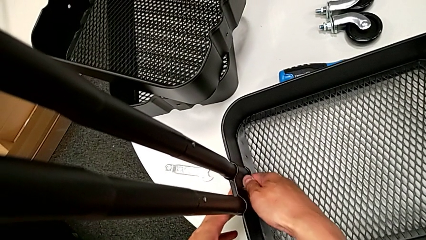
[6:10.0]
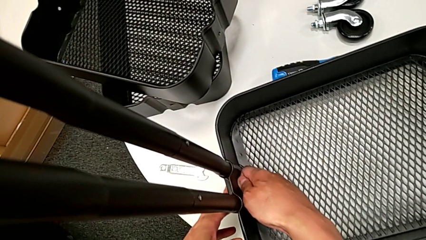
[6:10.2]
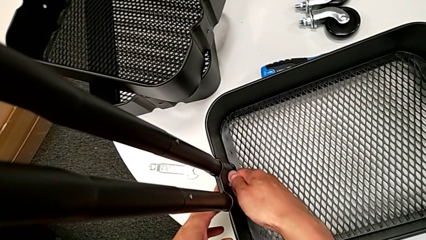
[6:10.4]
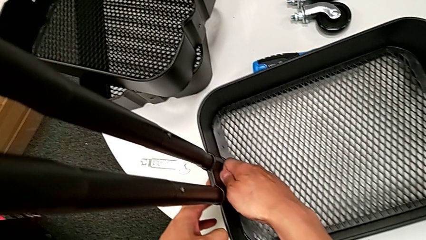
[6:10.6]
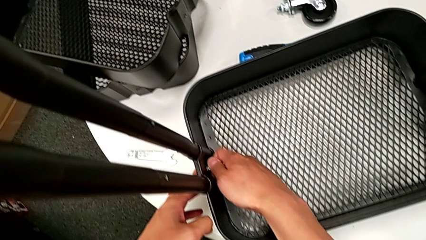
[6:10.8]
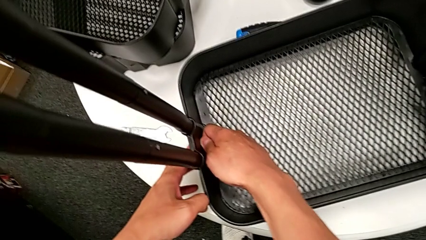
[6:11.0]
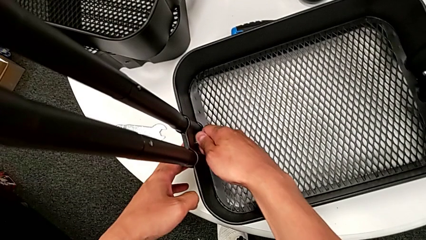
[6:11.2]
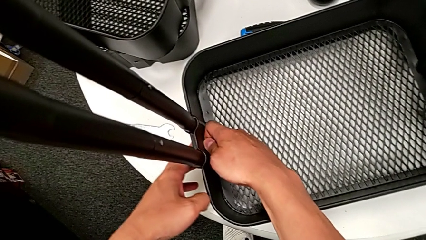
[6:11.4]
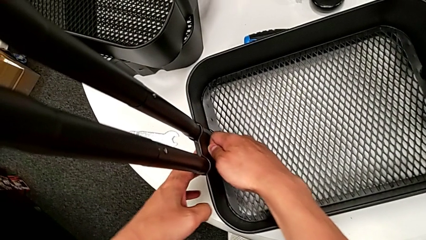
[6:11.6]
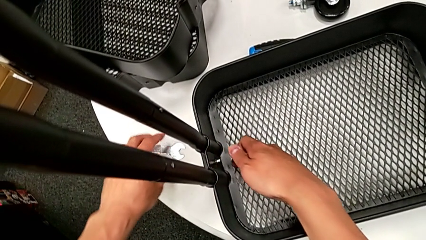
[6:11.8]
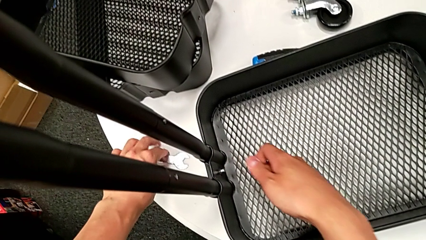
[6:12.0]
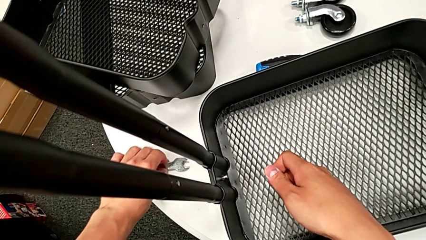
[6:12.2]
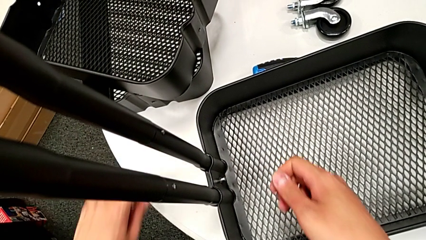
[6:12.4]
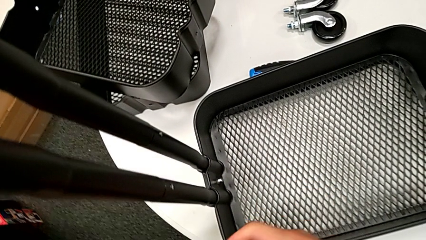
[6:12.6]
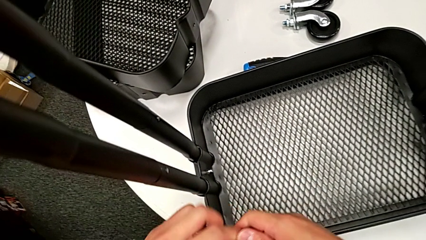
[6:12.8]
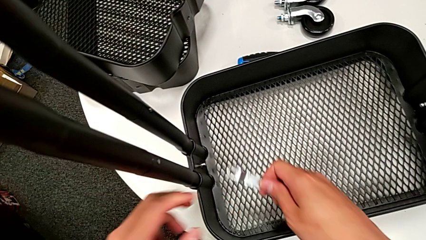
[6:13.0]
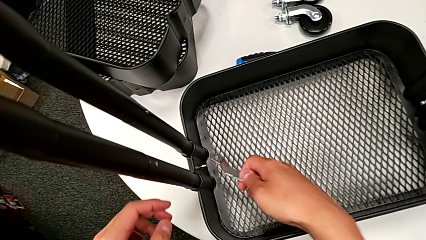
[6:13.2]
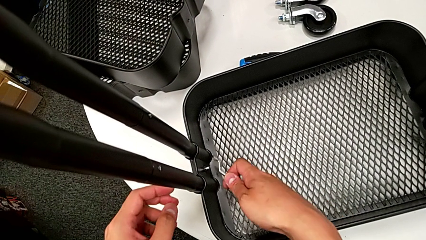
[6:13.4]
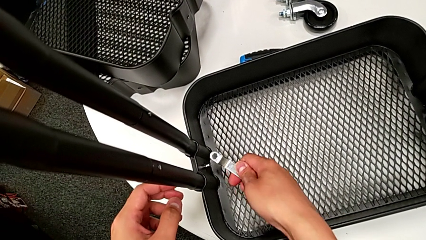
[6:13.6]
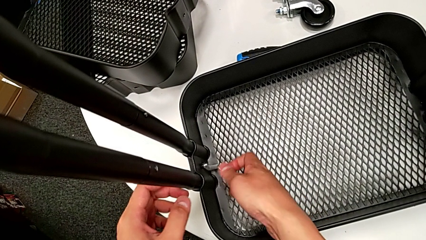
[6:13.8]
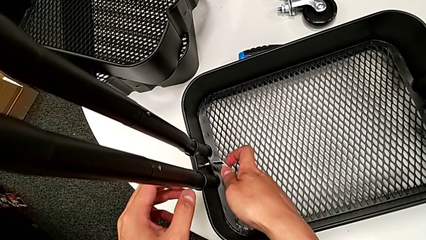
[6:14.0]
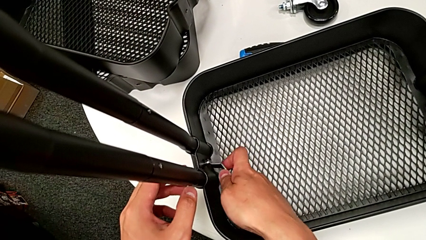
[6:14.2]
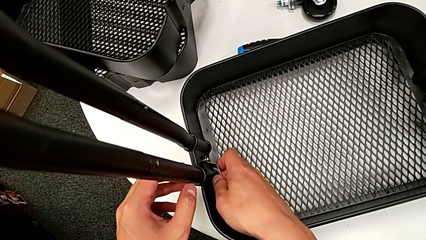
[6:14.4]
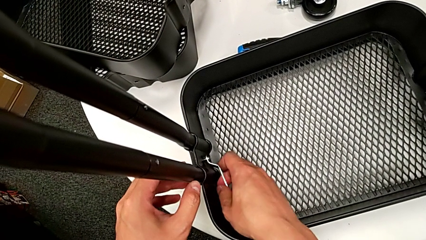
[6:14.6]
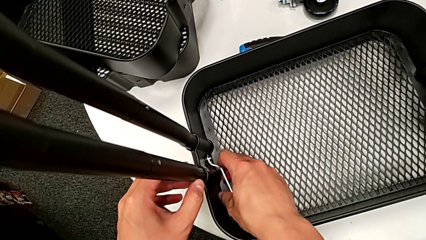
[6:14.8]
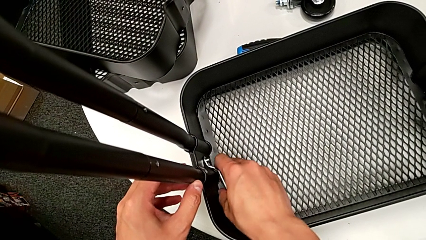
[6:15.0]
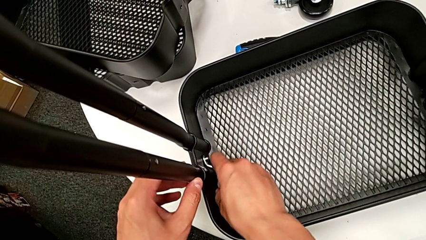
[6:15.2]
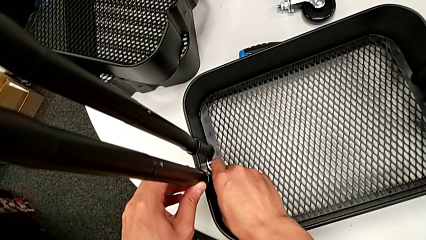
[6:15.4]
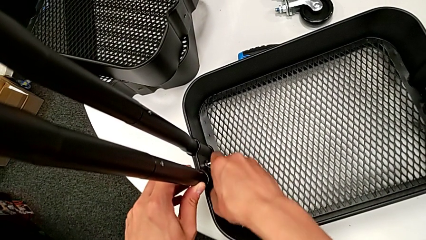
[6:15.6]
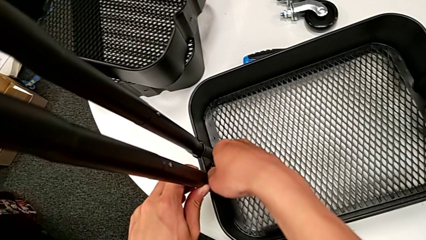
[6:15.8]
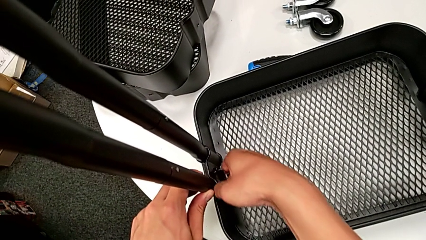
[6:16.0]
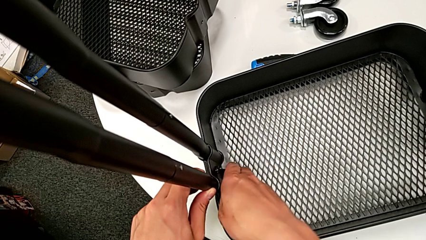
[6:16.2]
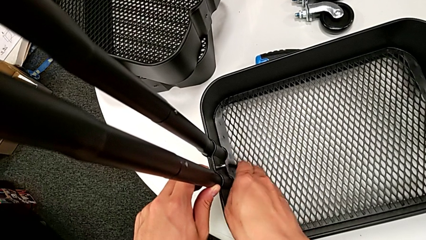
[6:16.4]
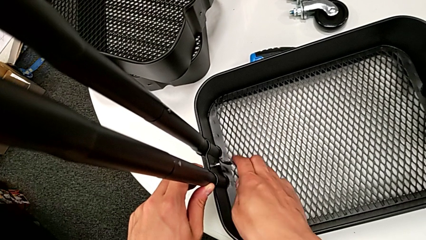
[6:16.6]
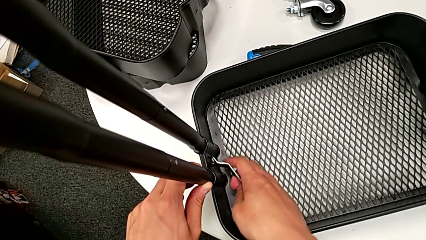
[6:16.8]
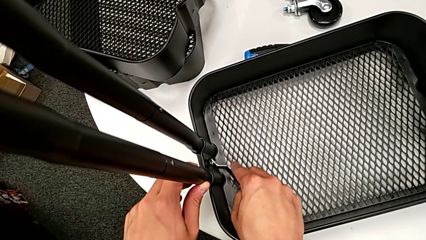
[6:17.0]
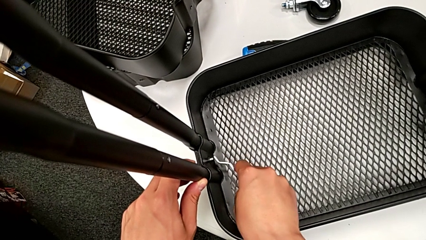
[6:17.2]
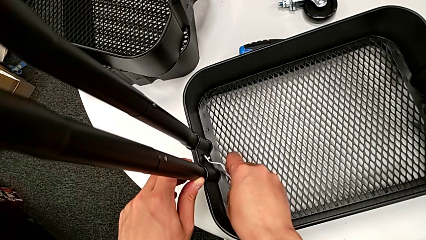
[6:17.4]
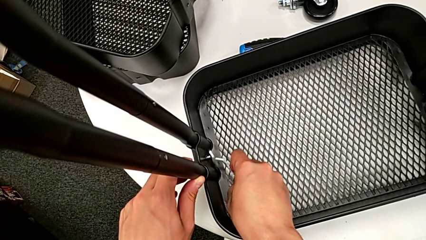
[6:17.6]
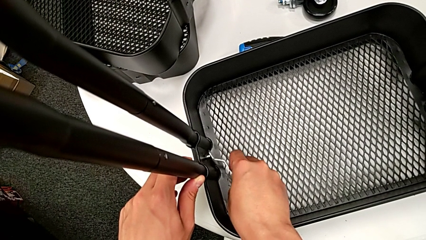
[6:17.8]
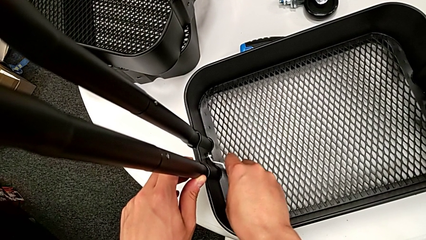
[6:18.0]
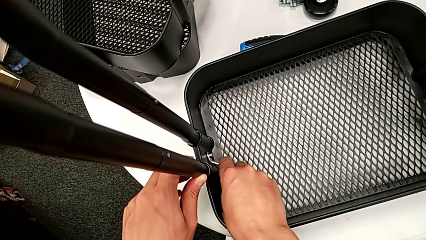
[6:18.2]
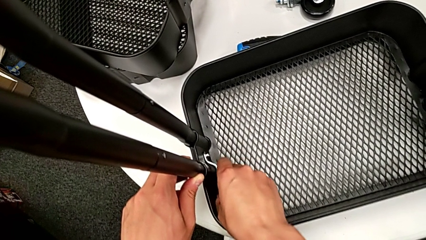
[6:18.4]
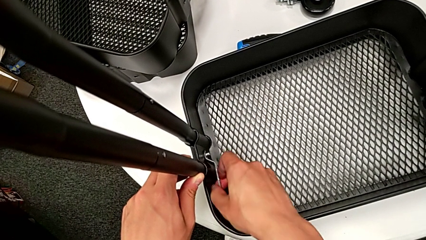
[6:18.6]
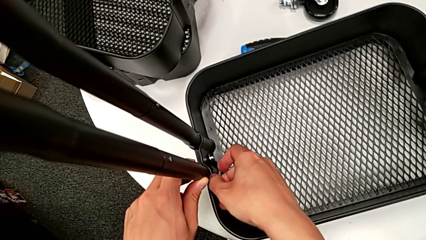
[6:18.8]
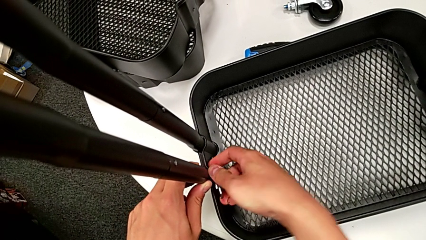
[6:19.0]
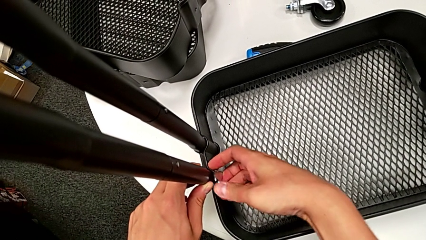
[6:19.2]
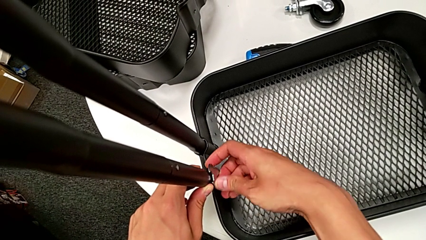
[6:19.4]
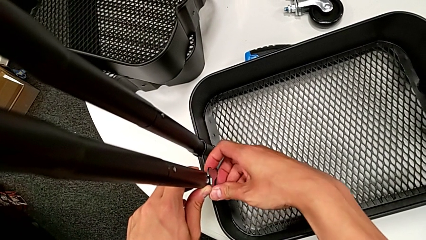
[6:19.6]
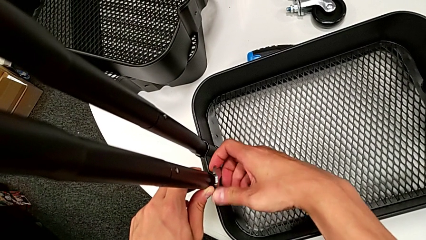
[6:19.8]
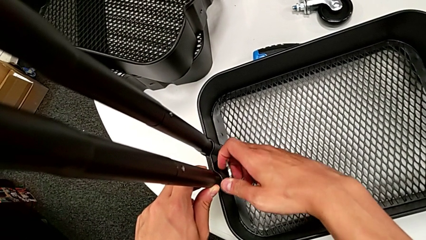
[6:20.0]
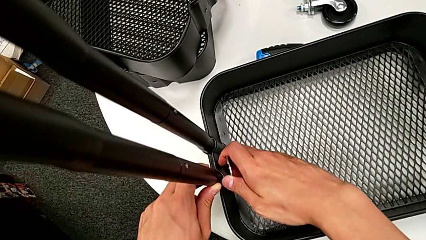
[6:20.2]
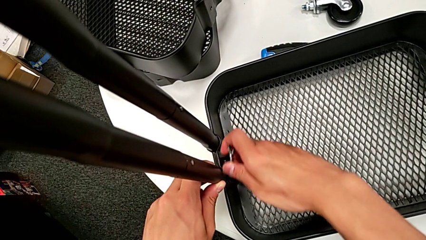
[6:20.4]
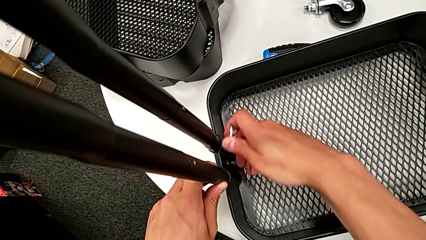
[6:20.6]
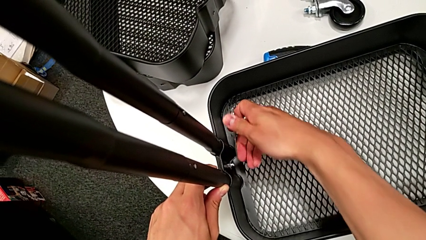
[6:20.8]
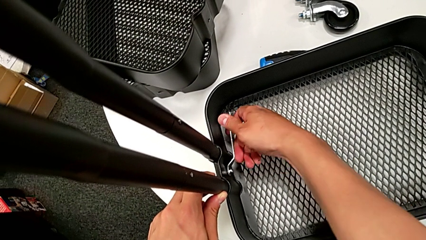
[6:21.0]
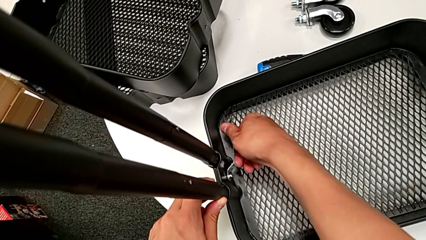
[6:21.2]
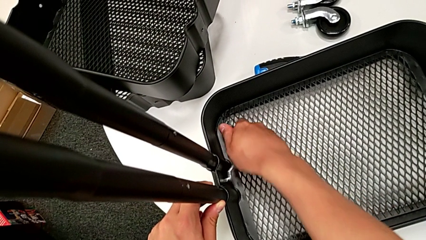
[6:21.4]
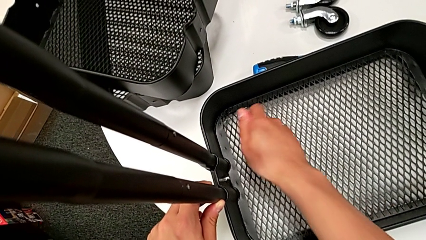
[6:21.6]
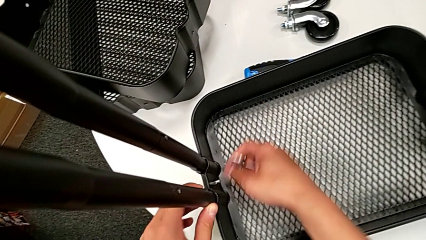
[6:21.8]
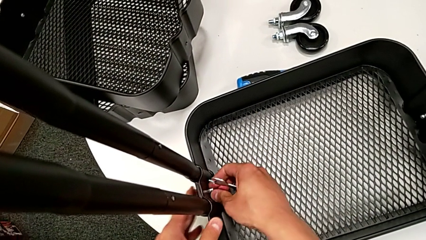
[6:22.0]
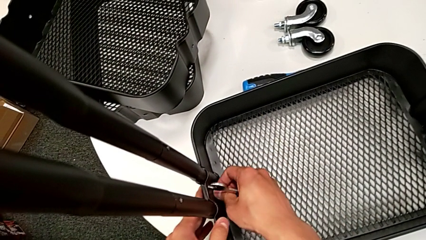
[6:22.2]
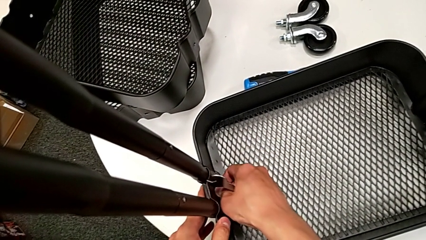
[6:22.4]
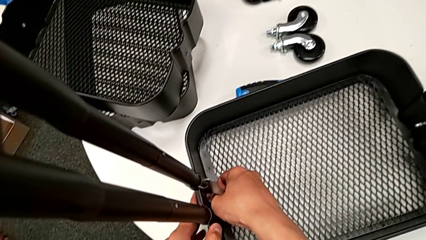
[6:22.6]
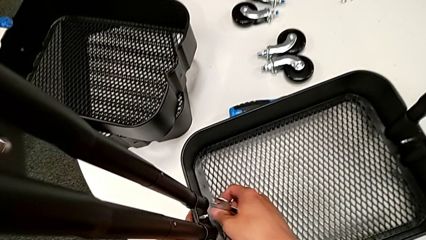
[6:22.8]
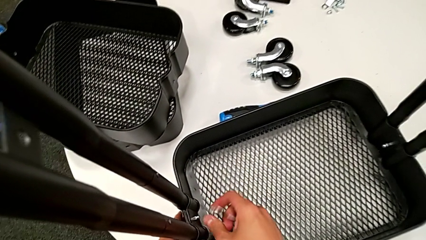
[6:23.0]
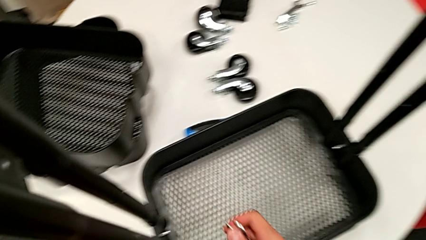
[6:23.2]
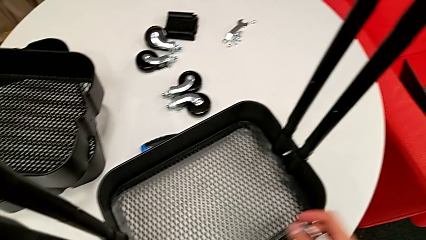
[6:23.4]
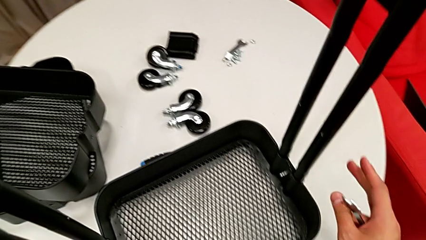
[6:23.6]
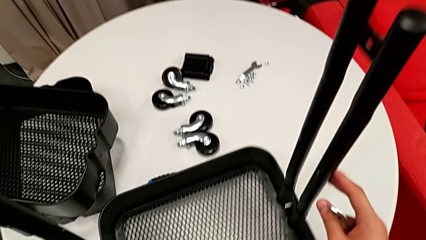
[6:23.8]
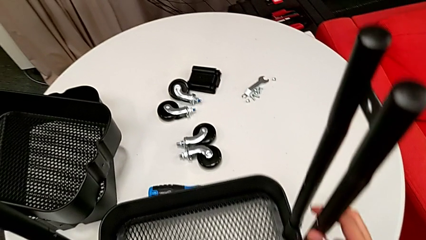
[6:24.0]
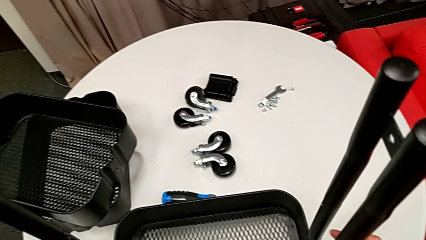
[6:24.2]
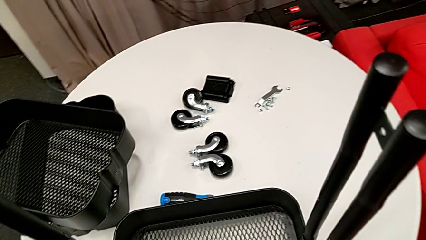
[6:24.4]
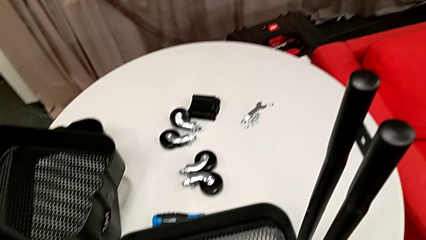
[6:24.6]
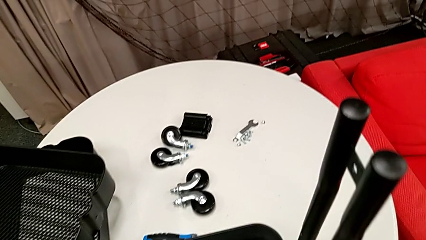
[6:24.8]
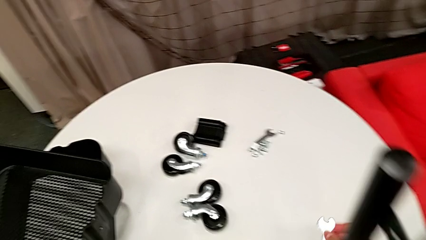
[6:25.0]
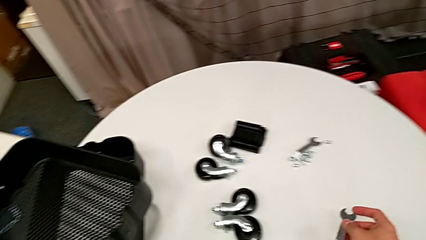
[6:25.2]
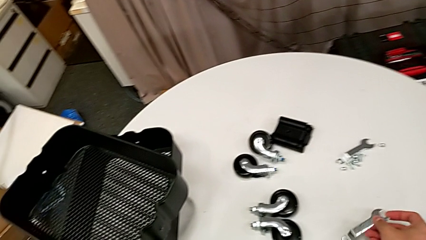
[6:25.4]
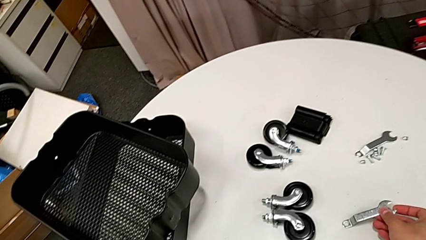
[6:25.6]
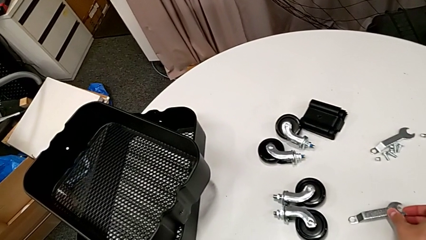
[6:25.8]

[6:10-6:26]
The camera wearer is assembling the bottom grid tray. They grab the spanner wrench, screw the second hexagon cap nut, slide the black utility cart and place the spanner wrench.
